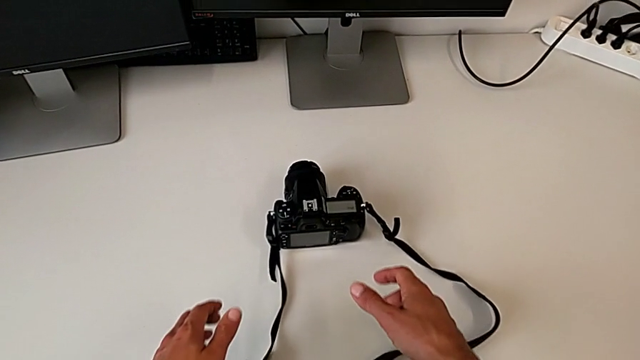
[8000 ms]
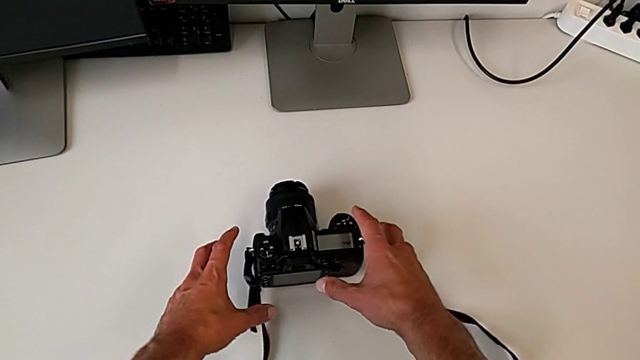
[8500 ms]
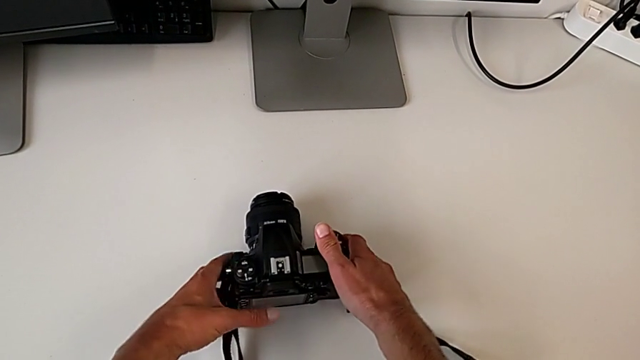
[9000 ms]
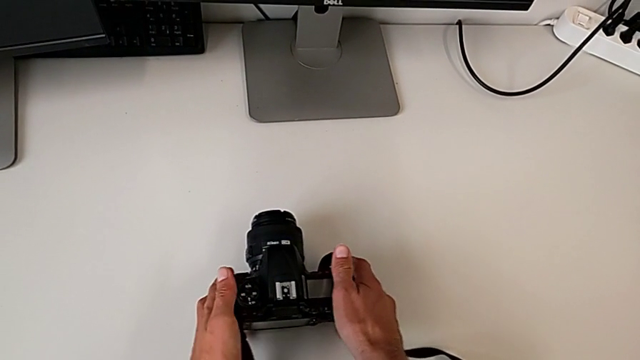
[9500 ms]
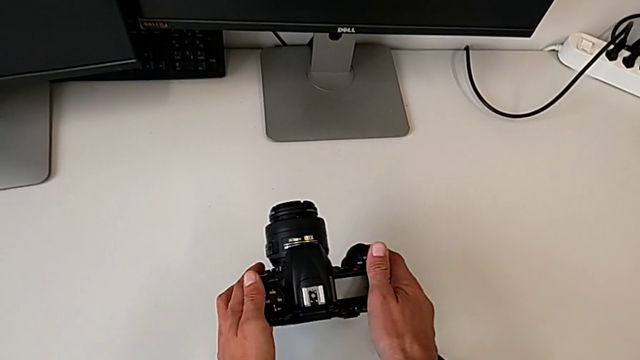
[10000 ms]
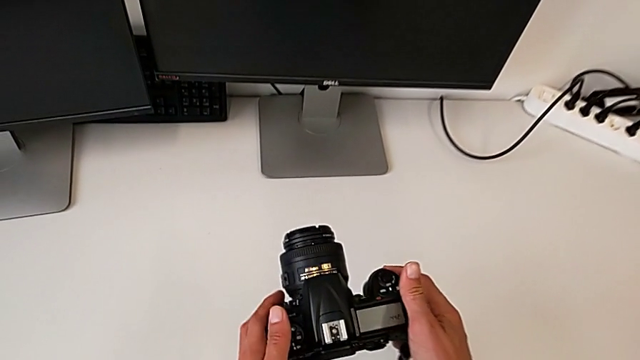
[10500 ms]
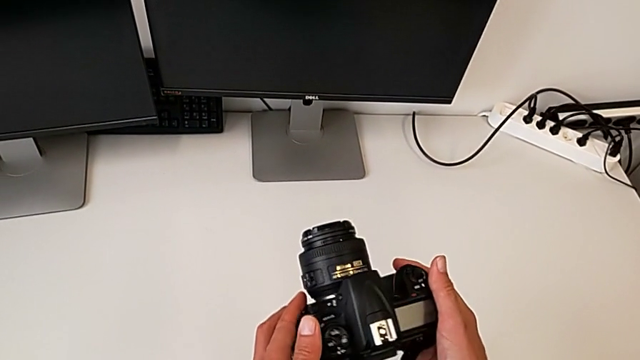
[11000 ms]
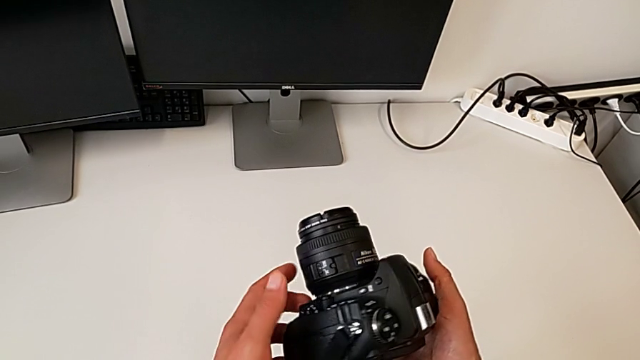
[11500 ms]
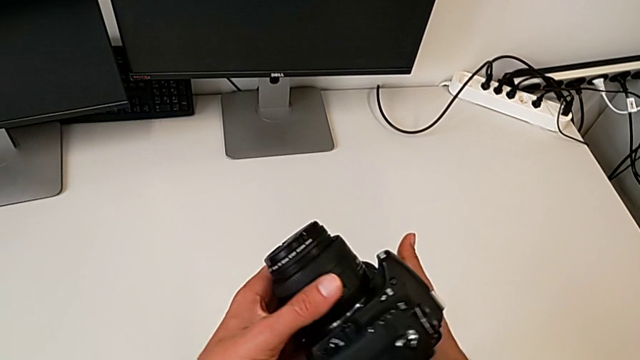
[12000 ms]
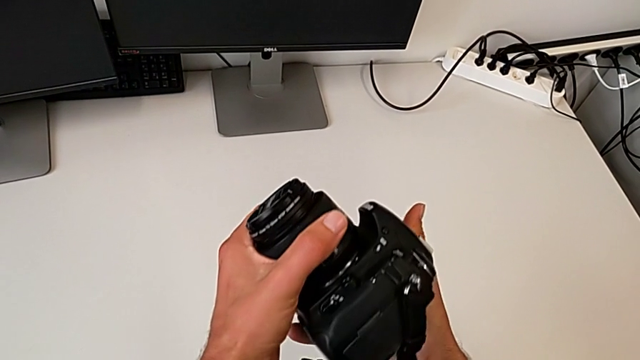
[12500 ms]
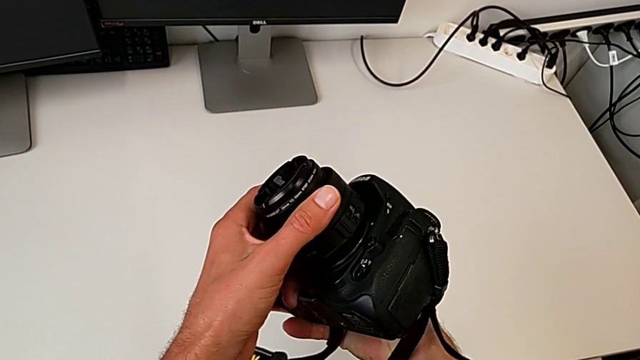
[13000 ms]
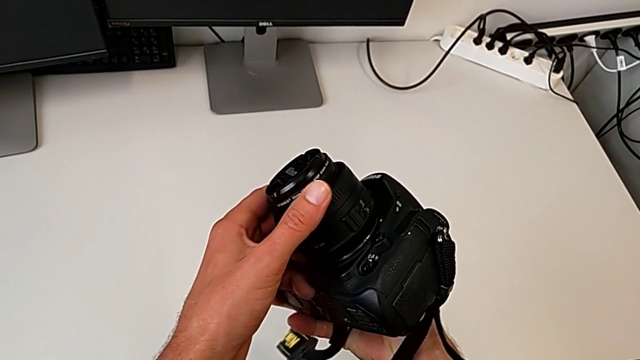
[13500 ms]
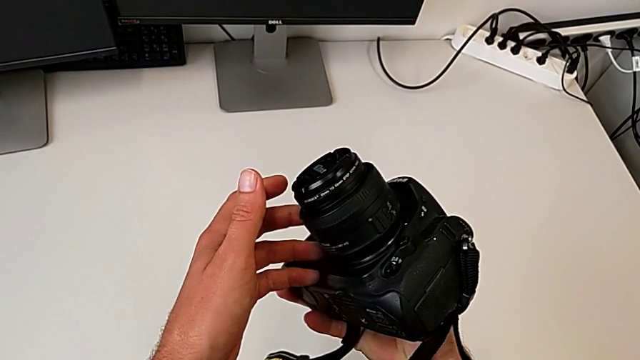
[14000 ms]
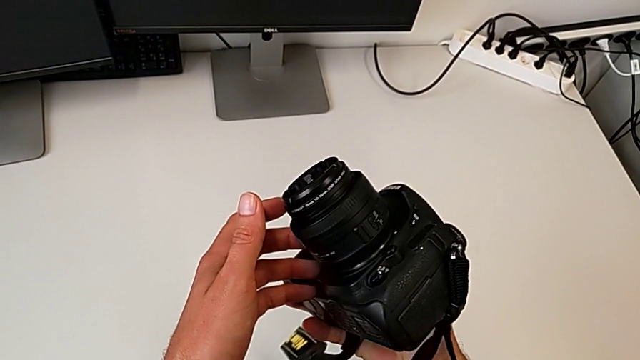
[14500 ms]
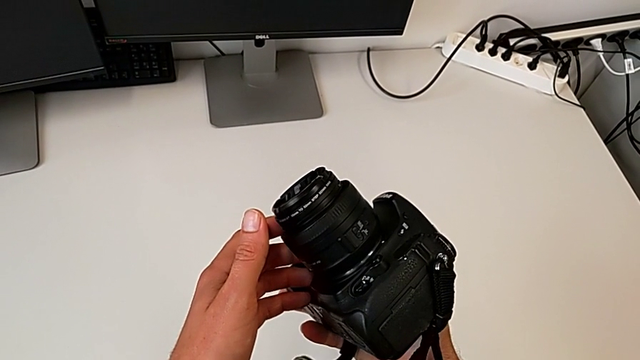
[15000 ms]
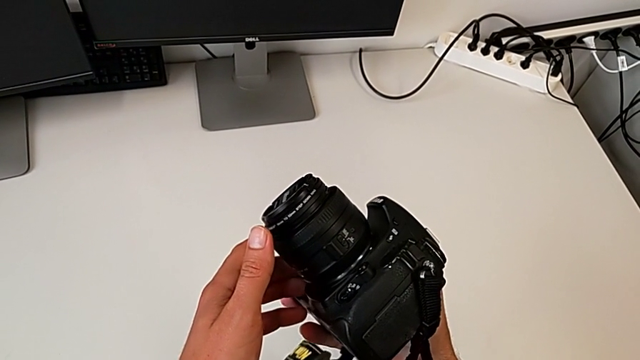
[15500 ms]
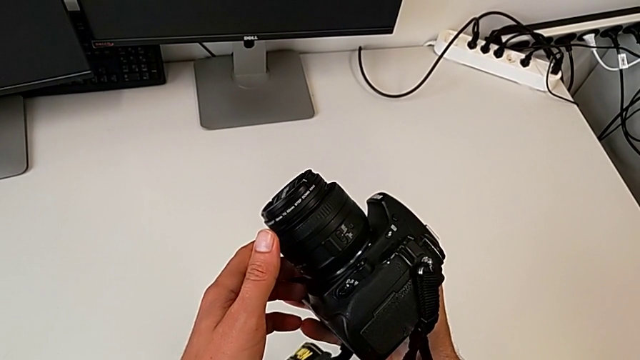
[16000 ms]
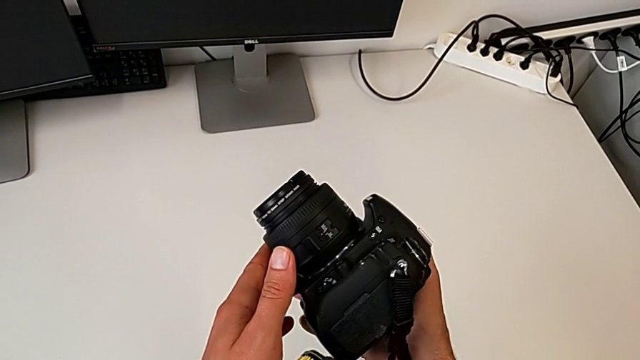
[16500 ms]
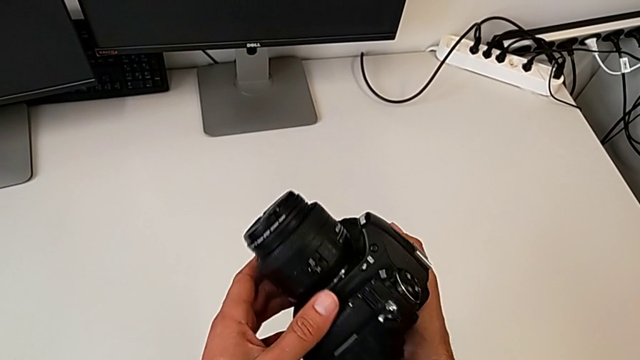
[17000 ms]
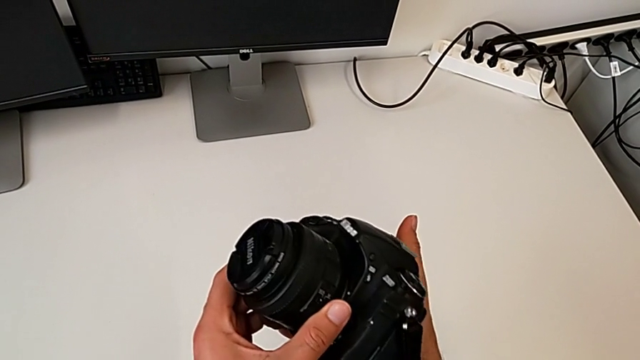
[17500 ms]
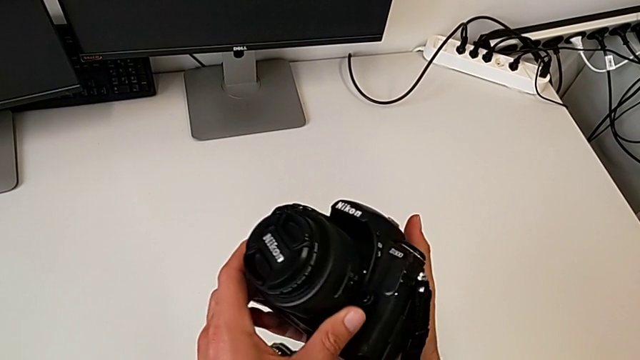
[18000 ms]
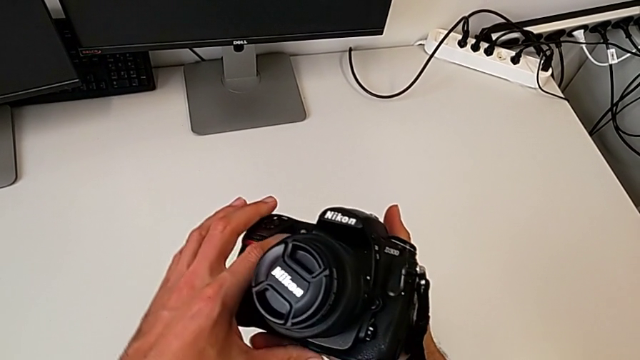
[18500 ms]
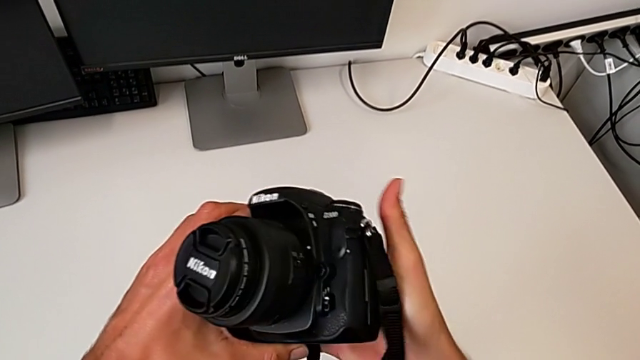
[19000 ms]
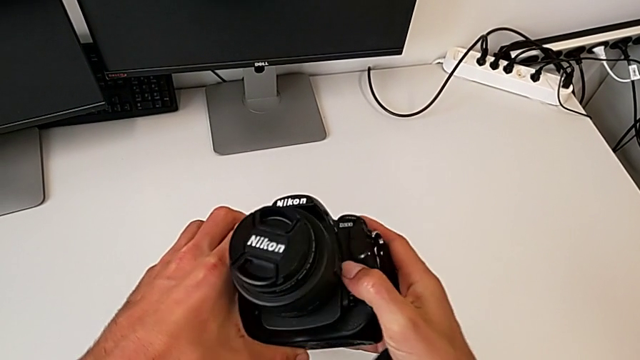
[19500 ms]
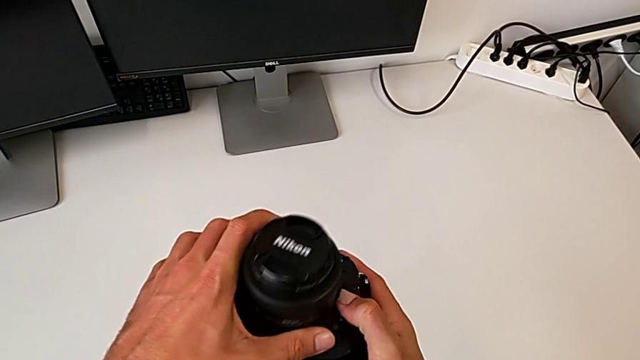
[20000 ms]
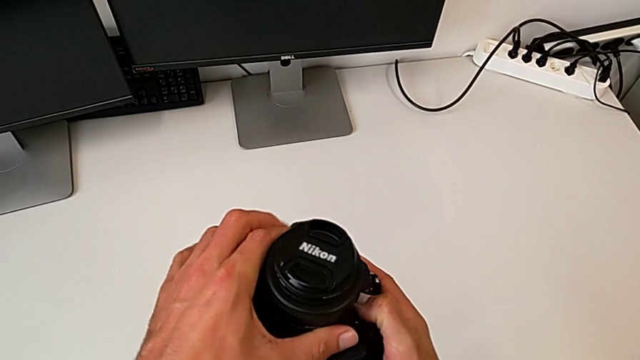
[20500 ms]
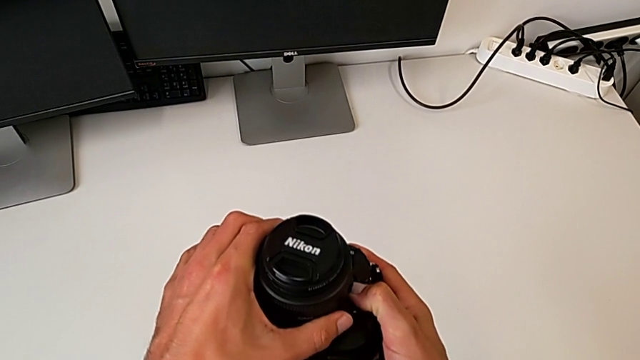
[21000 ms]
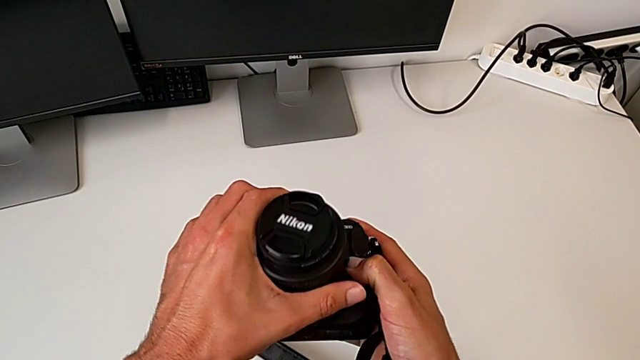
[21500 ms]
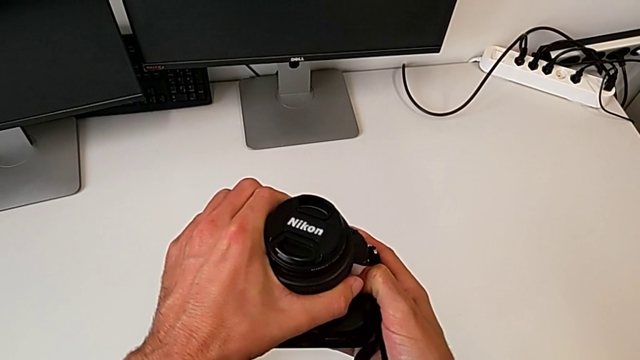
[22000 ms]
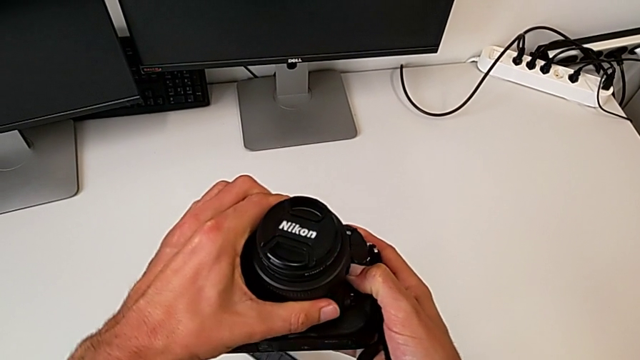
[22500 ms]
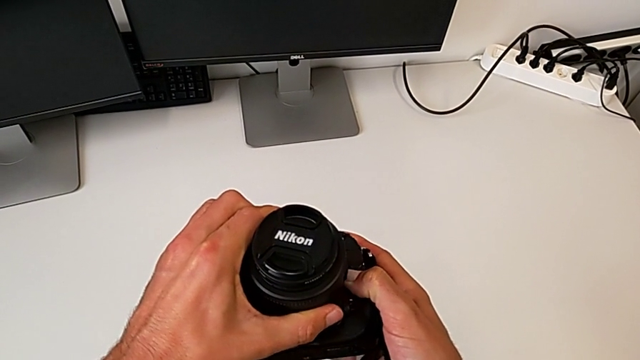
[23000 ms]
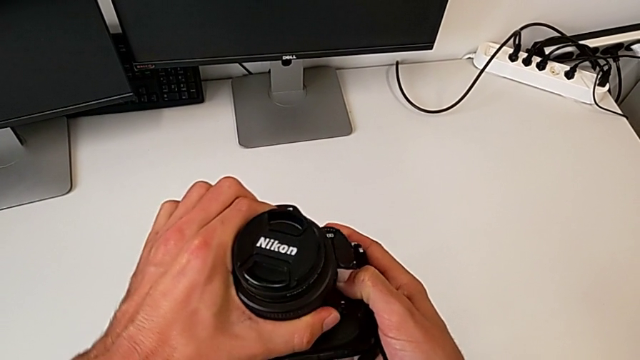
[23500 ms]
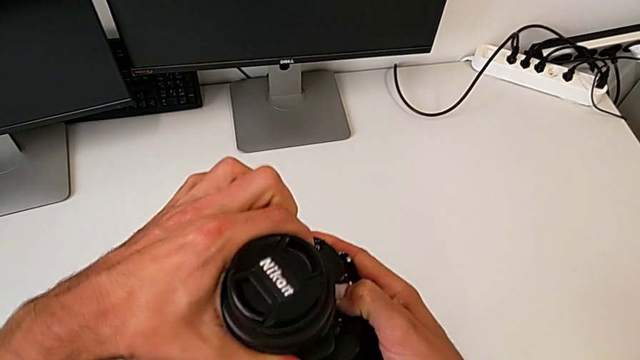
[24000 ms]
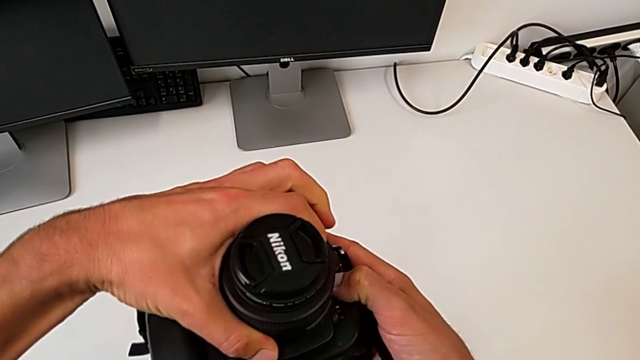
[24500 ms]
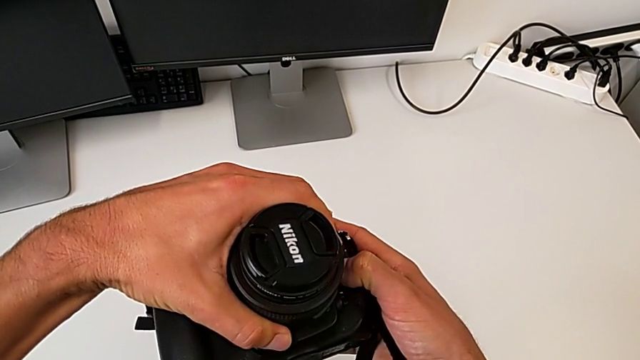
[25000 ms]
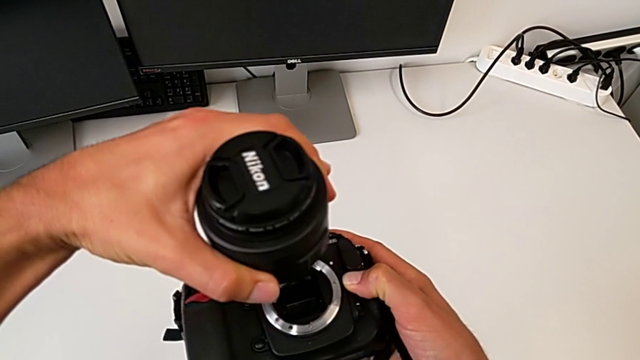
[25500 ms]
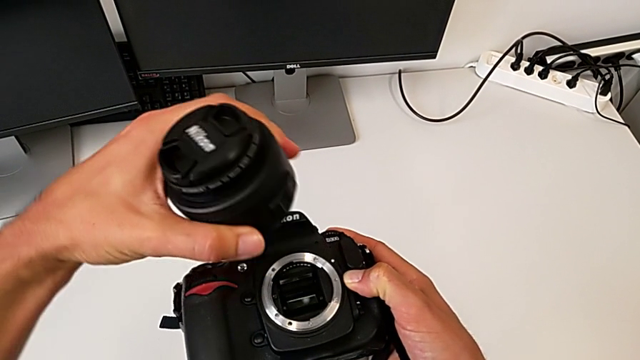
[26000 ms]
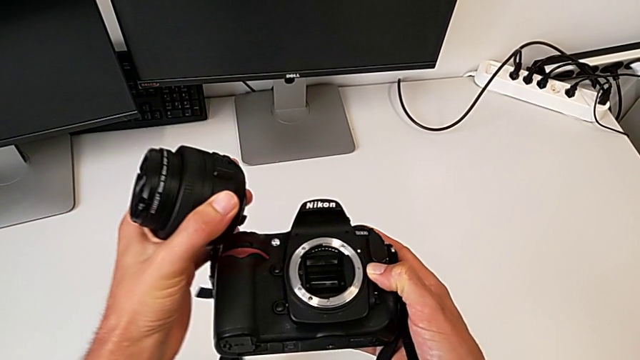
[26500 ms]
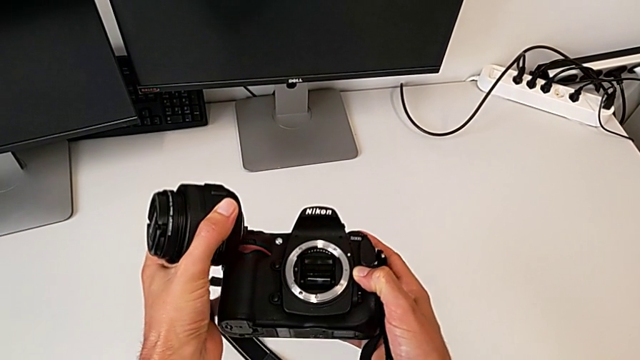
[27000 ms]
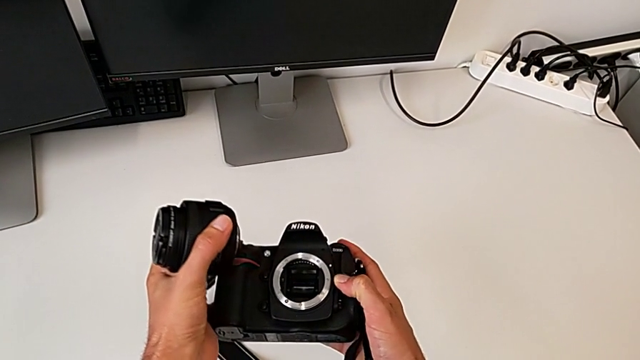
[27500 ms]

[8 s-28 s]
The camera wearer disassembles the lens from the DSLR camera. They grab the DSLR, lift it, rotate it, hold it, rotate it, hold it, grab the lens, rotate it, disassemble it and hold it.

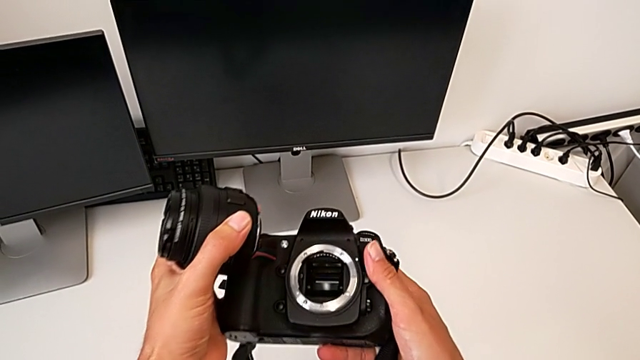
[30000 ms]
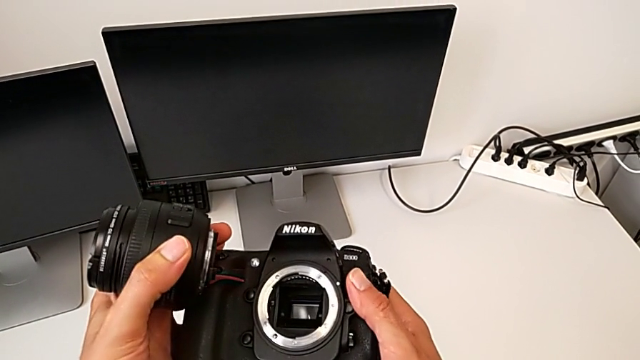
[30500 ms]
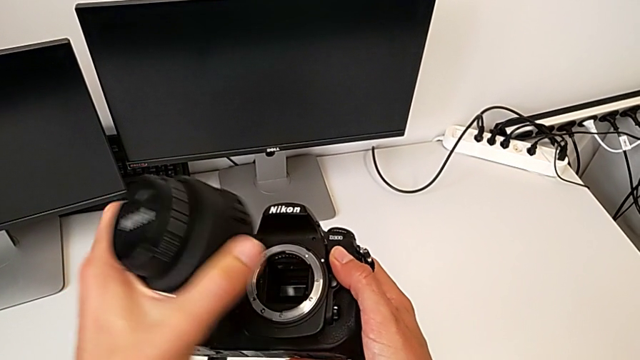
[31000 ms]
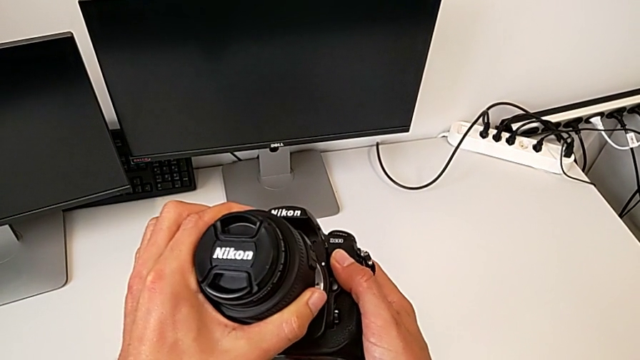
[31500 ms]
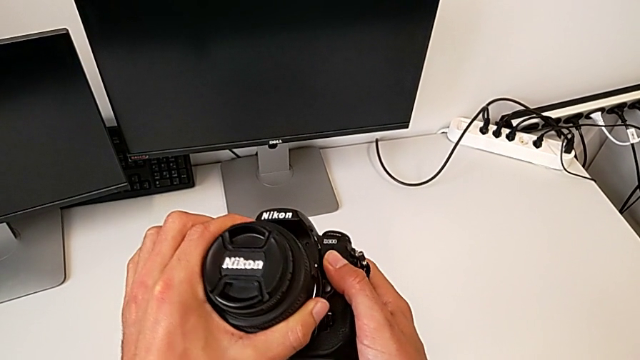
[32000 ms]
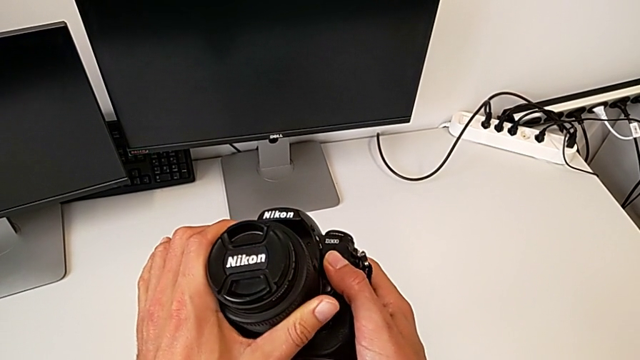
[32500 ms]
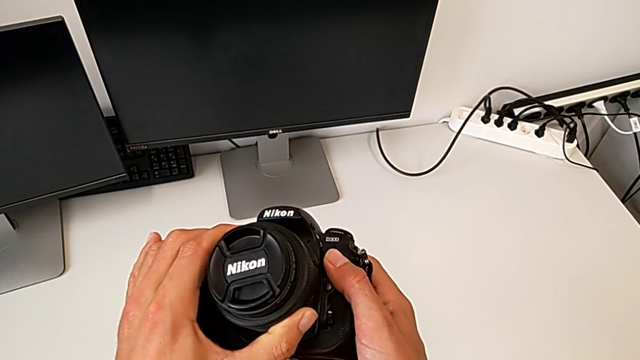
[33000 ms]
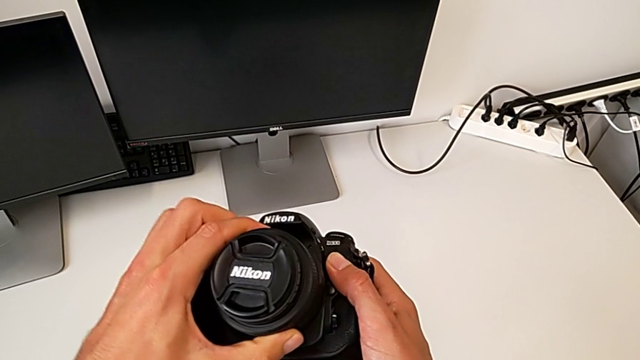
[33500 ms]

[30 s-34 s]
The camera wearer is assembling the lens onto the DSLR. They insert the lens and rotate it.
